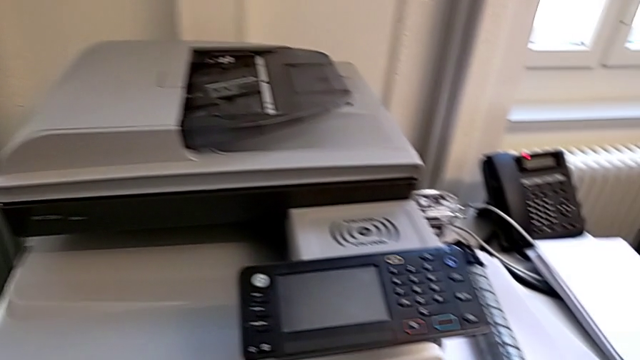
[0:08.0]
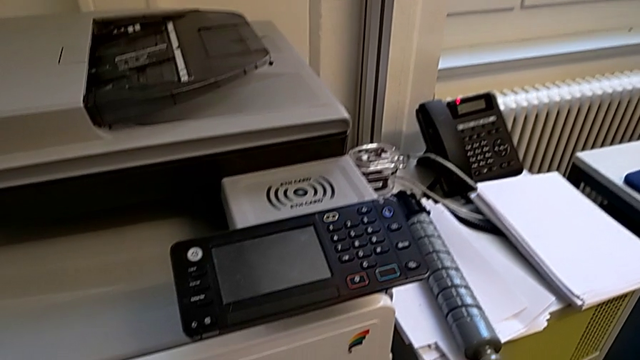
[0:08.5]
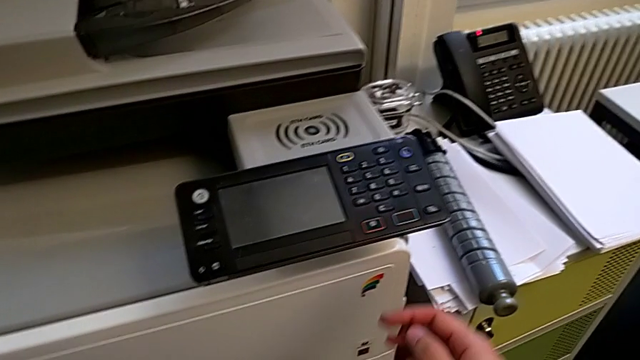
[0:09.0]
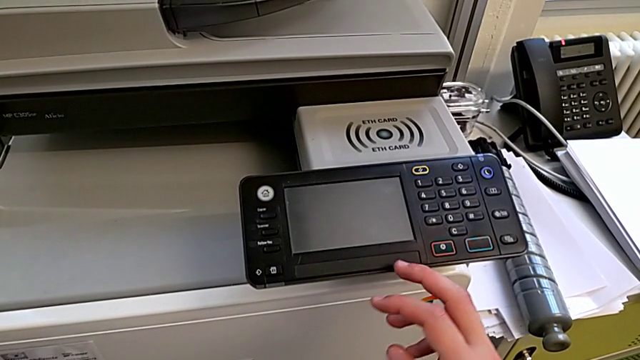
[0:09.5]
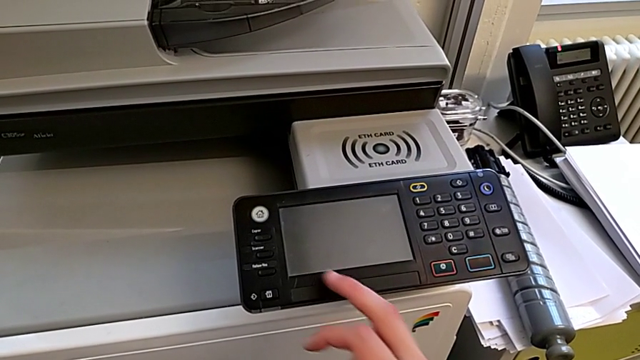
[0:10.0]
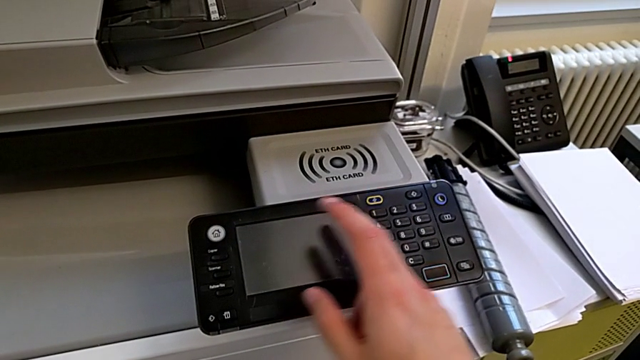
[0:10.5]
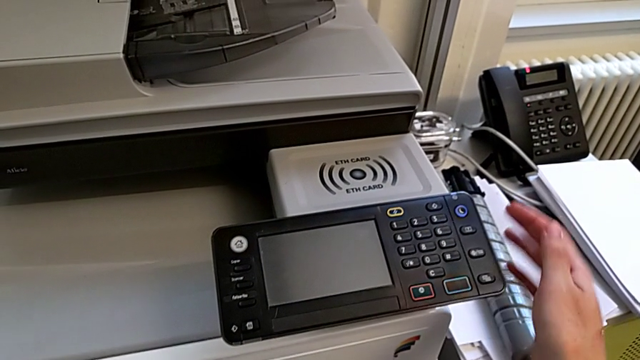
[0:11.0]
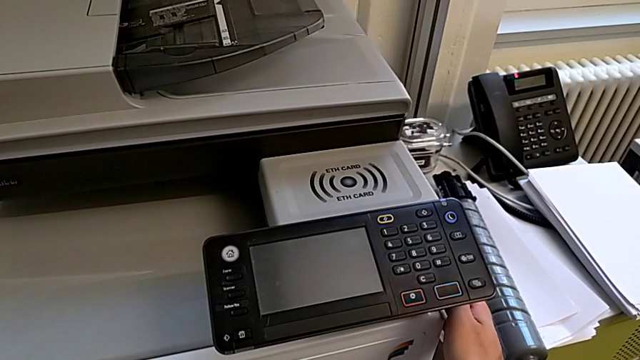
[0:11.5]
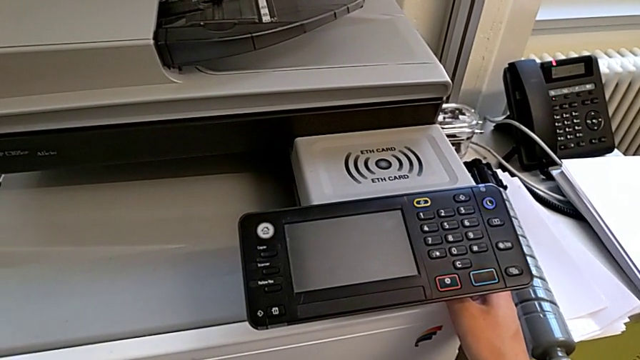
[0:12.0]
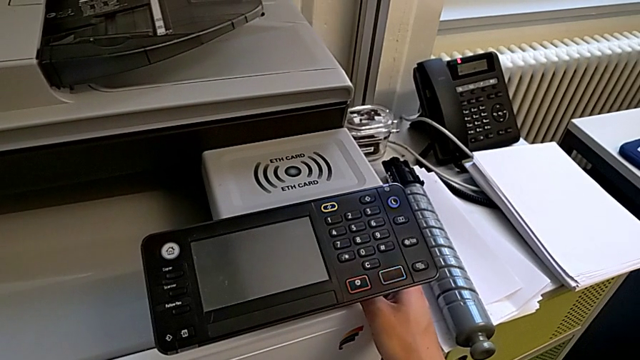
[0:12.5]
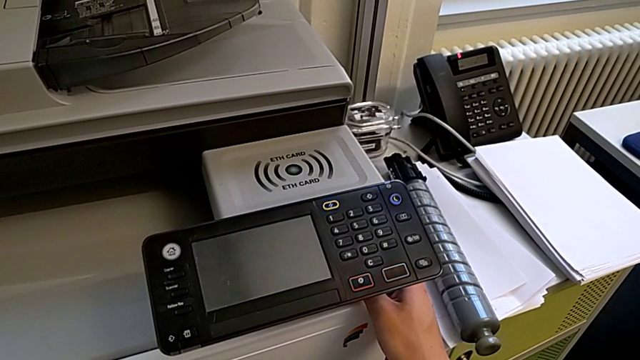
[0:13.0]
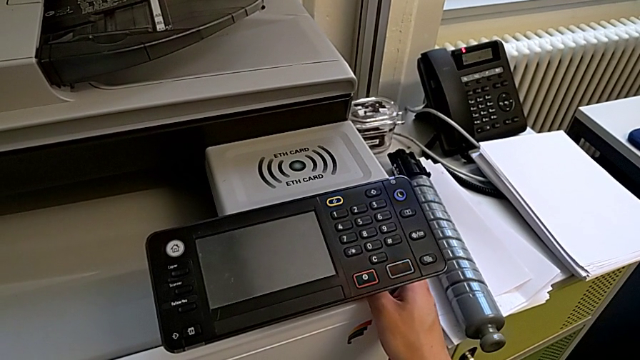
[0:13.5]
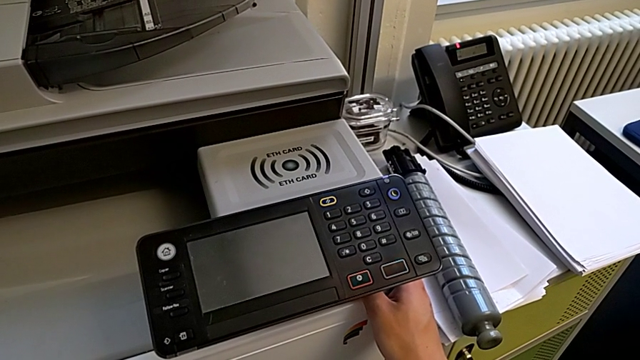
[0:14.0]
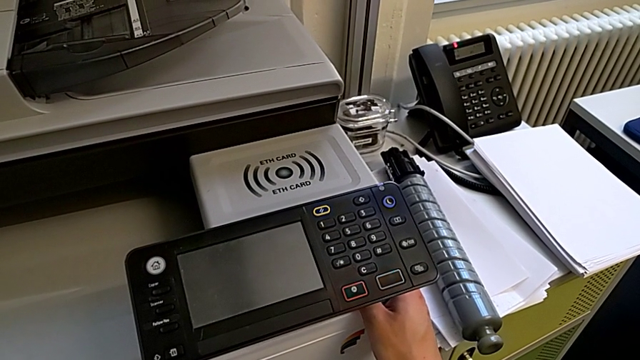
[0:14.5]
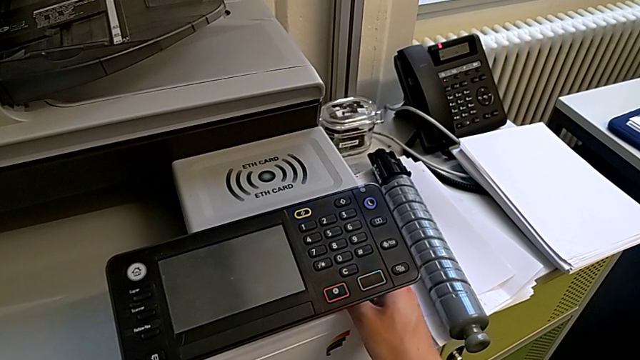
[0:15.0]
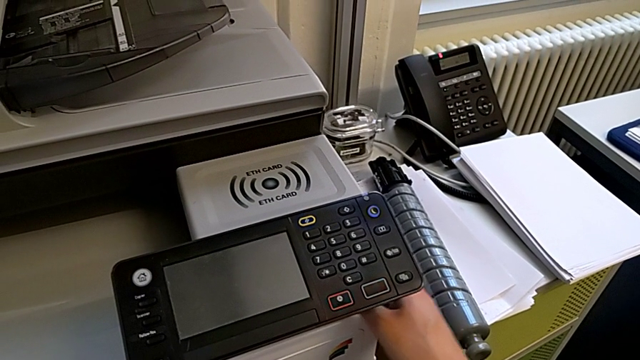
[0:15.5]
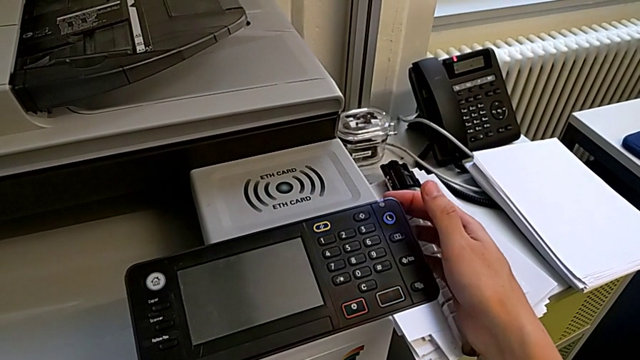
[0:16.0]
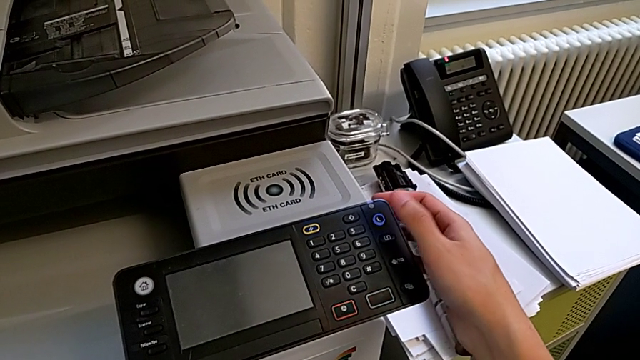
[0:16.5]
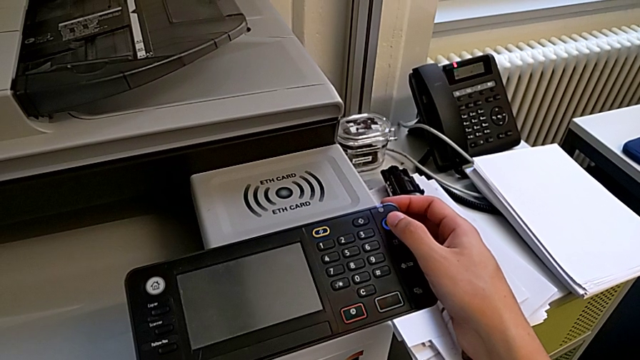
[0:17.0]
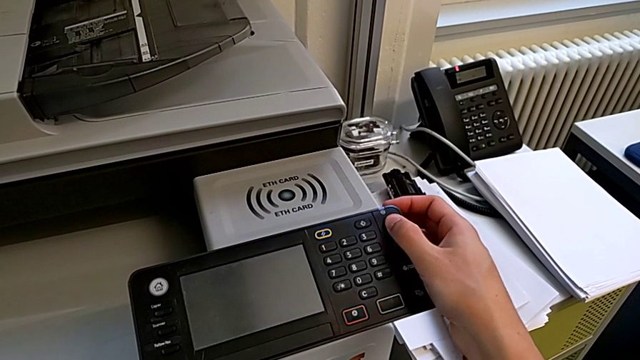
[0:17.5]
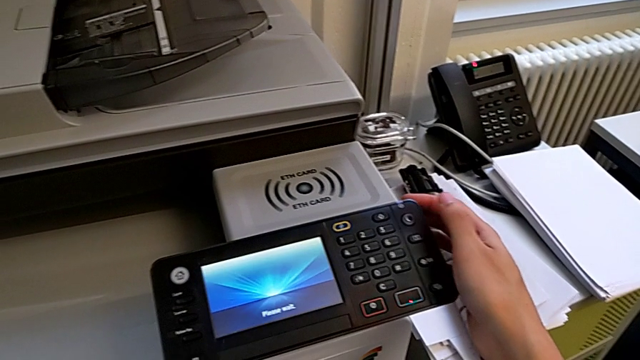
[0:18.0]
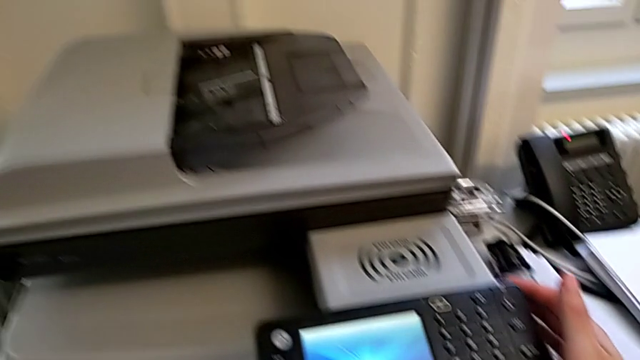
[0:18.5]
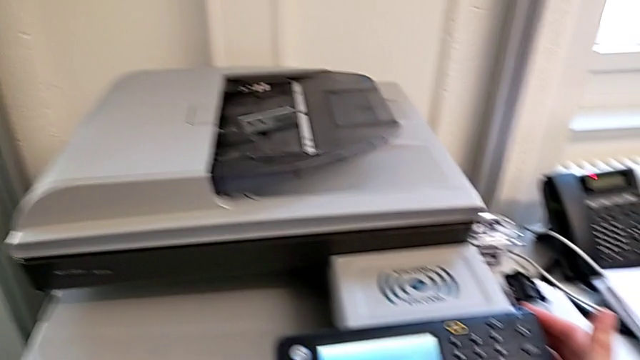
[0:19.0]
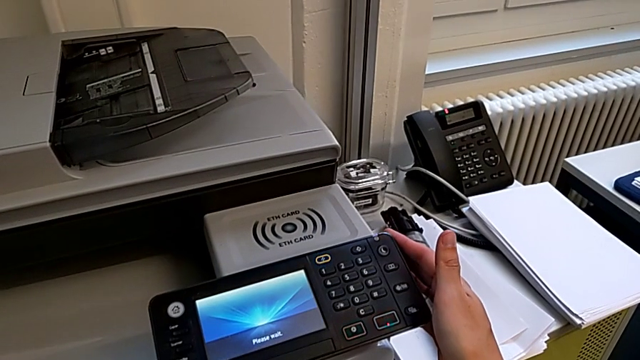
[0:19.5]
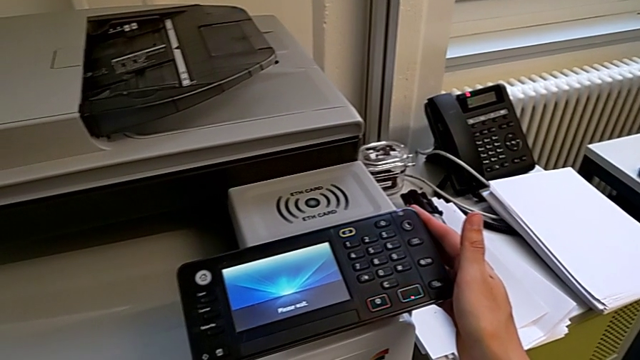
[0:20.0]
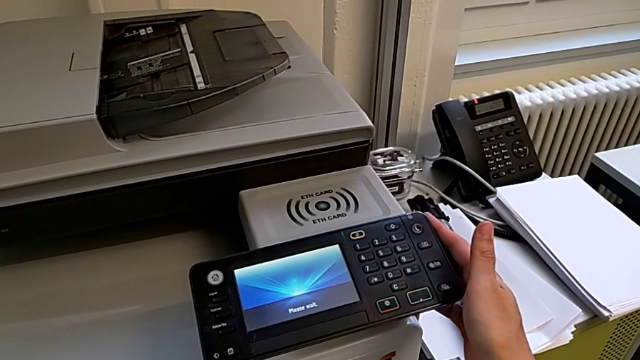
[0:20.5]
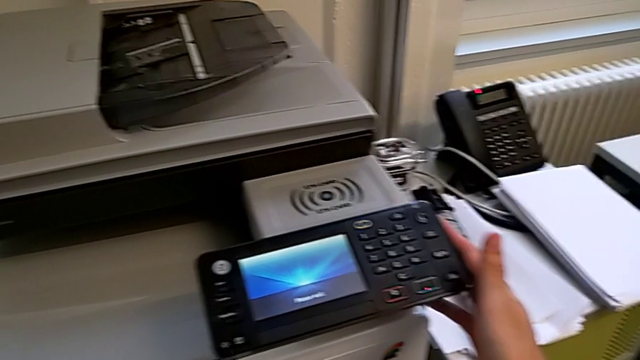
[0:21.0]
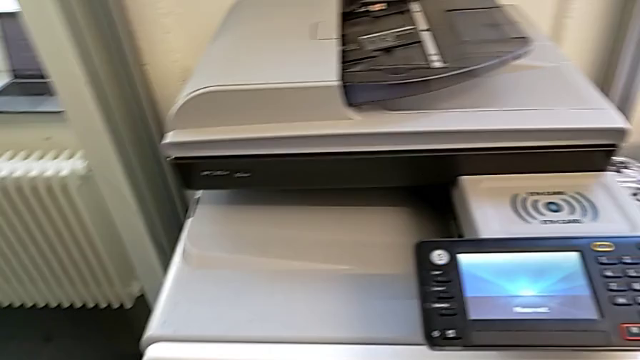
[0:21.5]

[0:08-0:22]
The camera wearer turns on the printer. They approach the printer, wrongly approach the white button, grab the printer, approach the purple button and press it.

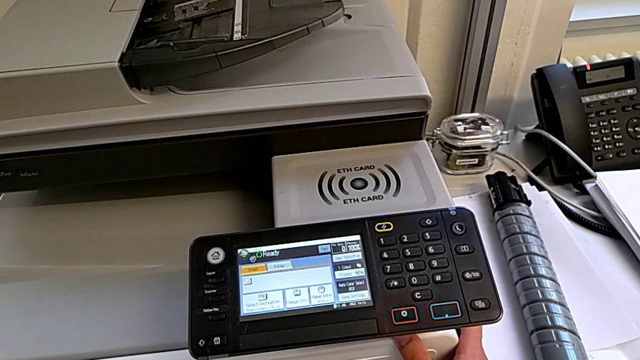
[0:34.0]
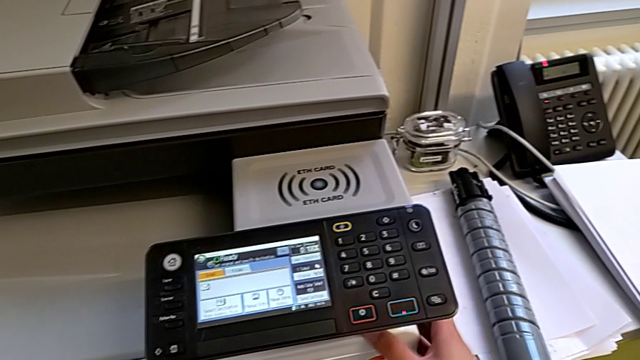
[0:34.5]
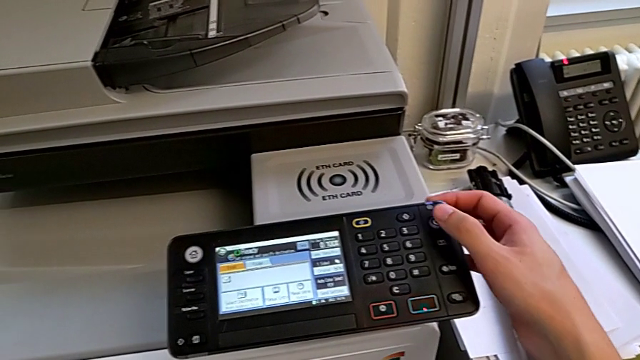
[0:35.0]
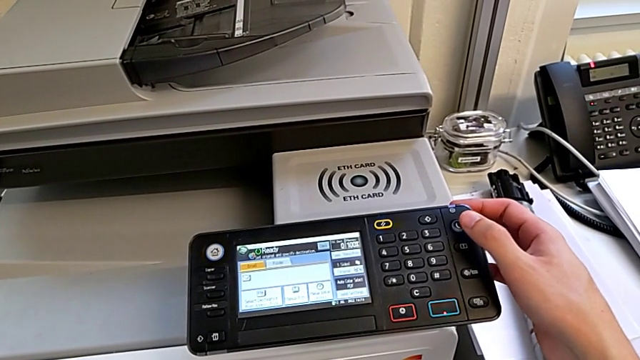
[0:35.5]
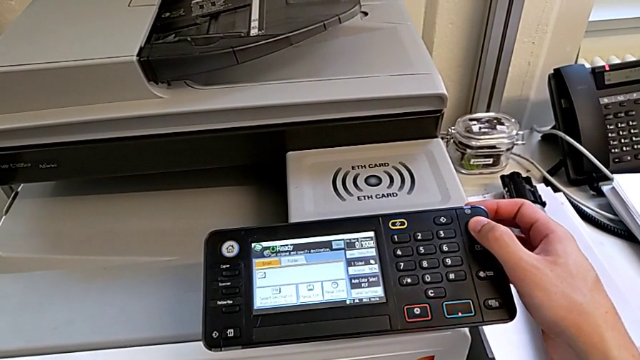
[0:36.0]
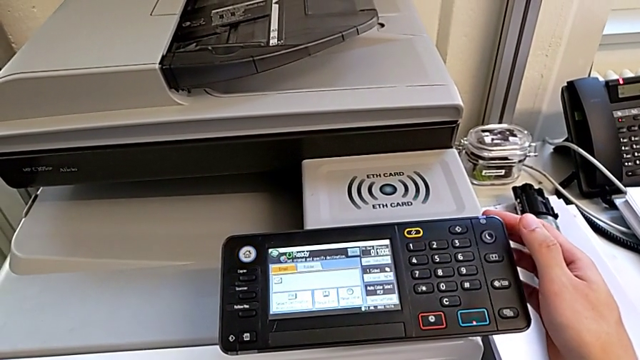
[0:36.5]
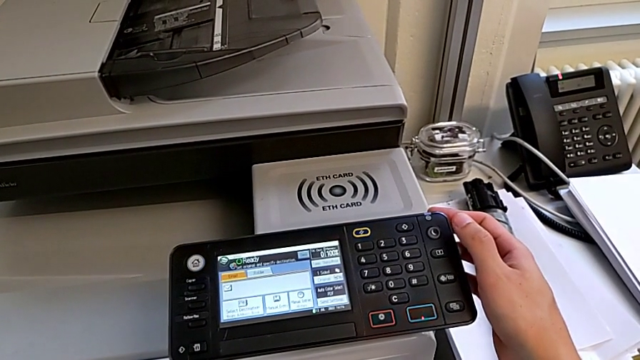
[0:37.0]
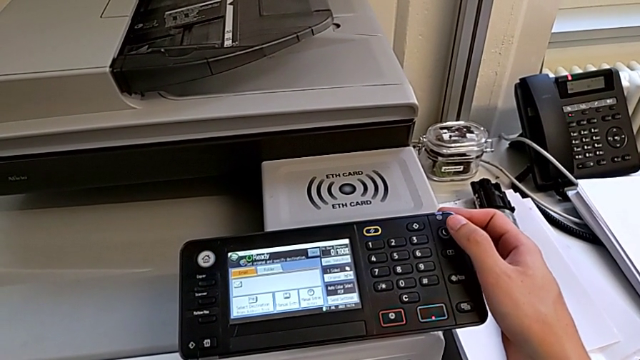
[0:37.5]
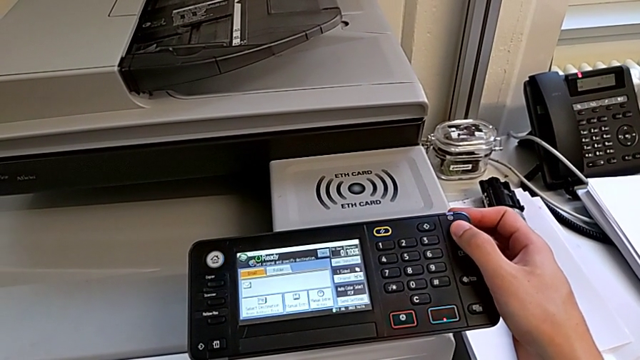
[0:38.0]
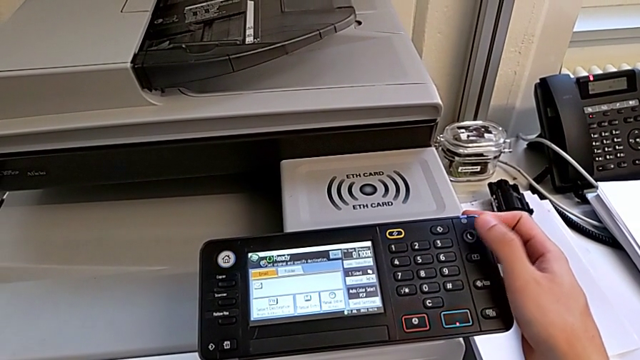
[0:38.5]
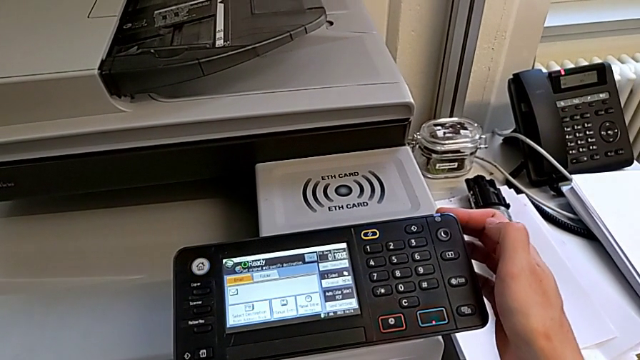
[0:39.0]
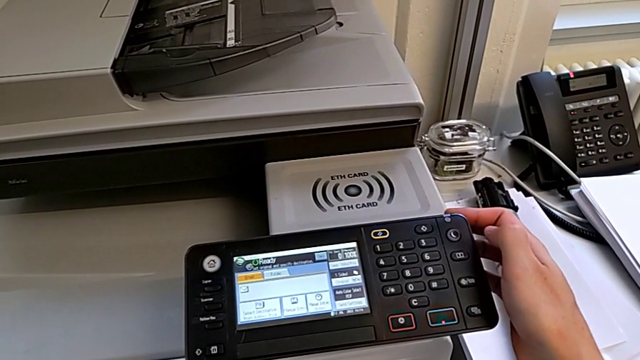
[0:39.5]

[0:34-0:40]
The camera wearer turns off the printer. They wrongly press the purple button, not pressing it long enough, and press the purple button.

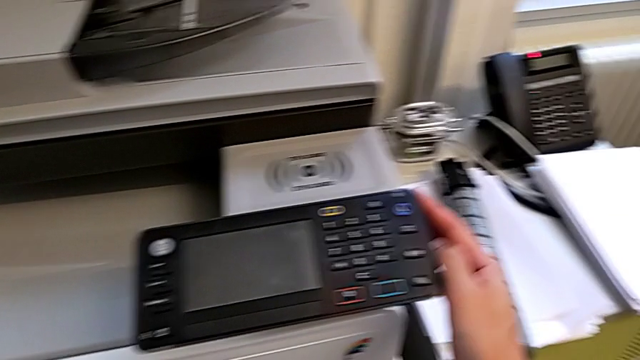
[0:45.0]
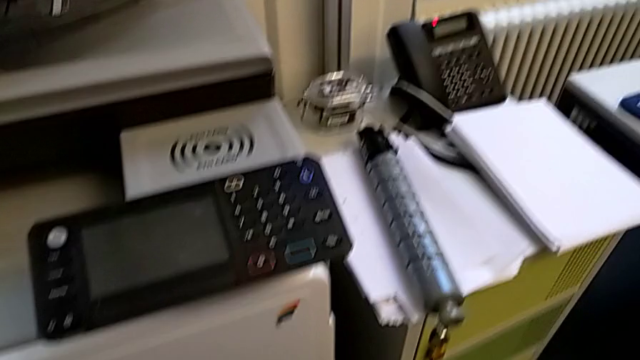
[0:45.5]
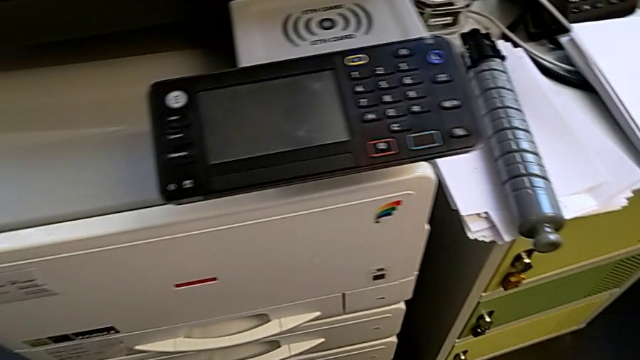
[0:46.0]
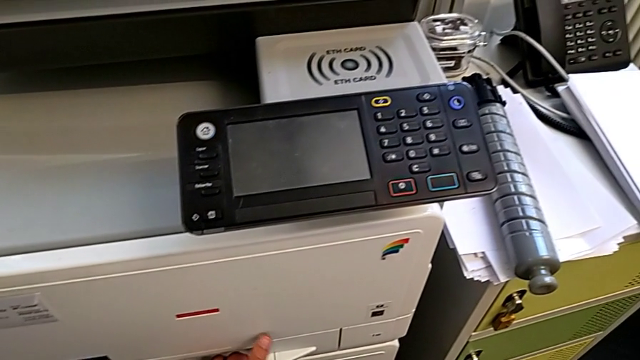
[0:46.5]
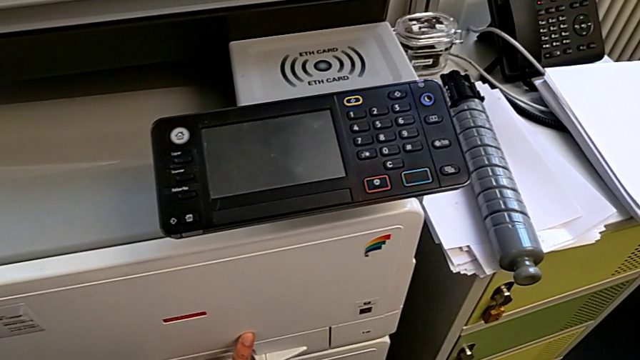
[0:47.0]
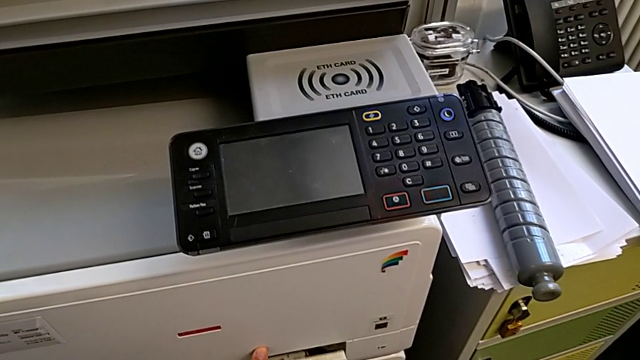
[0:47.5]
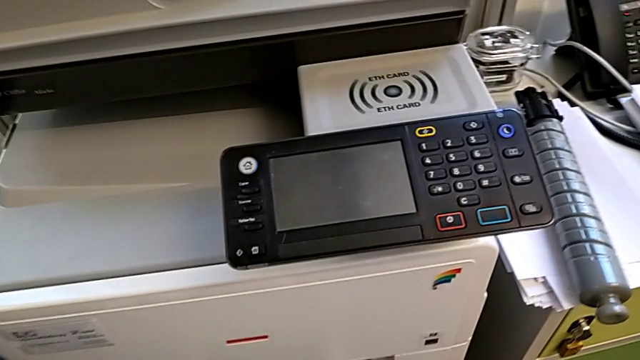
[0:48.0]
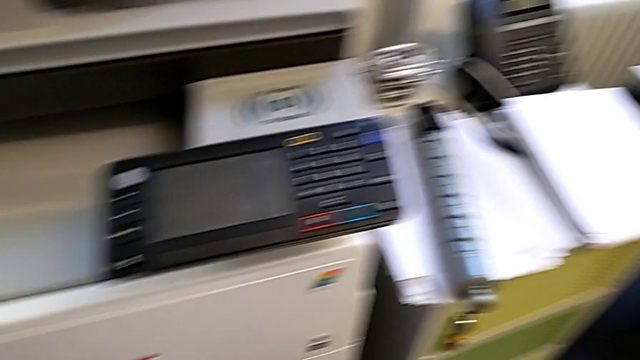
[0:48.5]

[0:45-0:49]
The camera wearer is loading a stack of papers into the printer tray. They approach the paper tray, grab it and open it.
